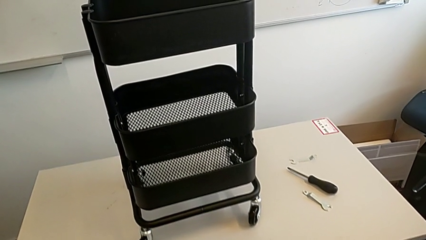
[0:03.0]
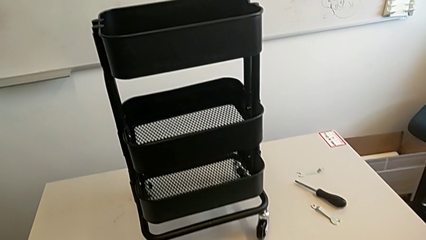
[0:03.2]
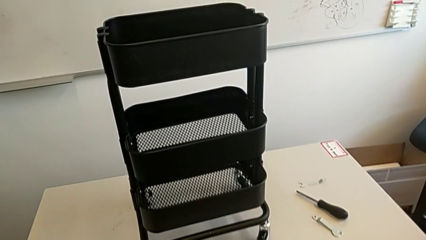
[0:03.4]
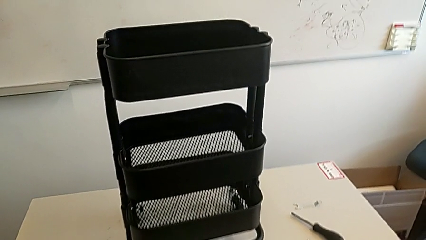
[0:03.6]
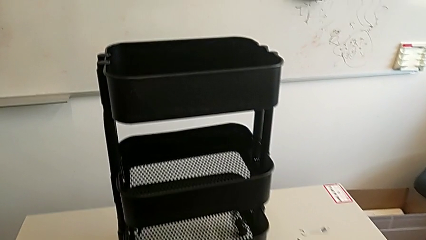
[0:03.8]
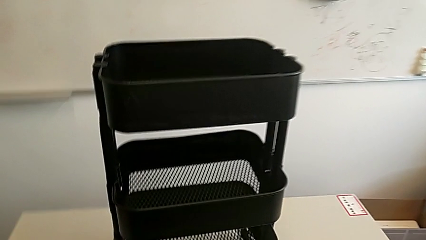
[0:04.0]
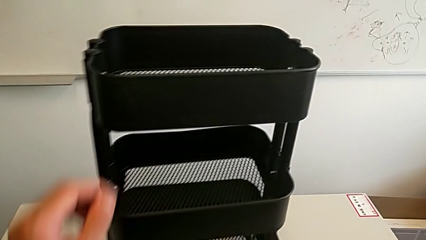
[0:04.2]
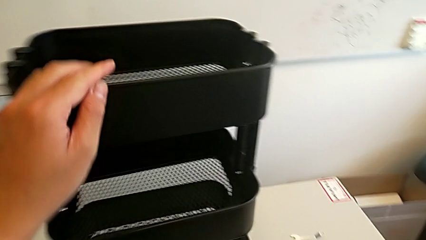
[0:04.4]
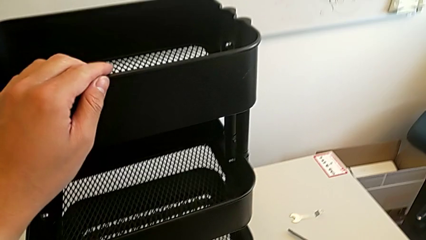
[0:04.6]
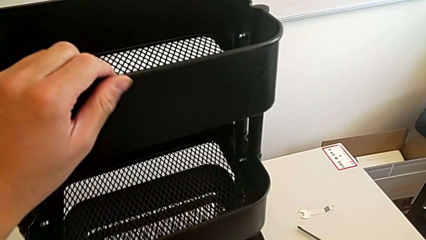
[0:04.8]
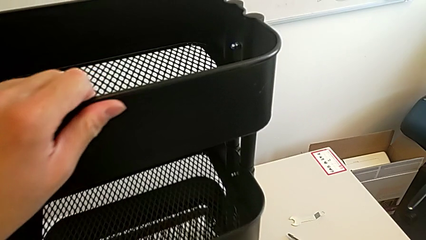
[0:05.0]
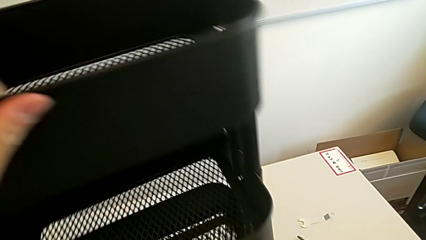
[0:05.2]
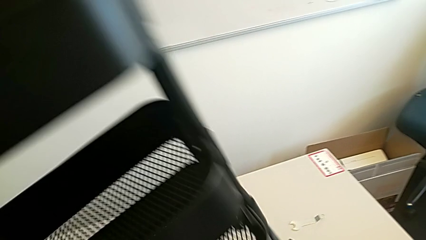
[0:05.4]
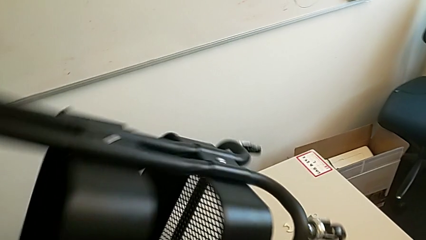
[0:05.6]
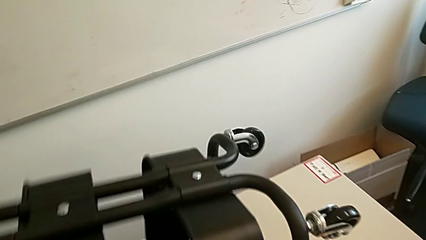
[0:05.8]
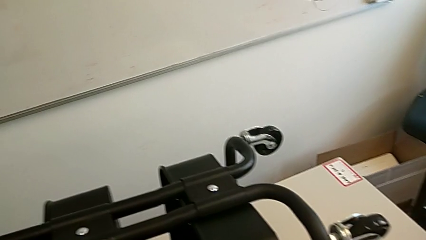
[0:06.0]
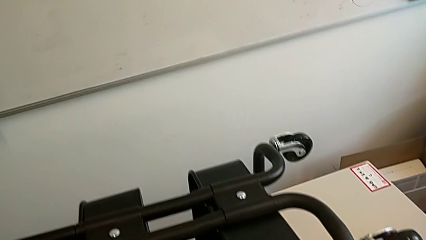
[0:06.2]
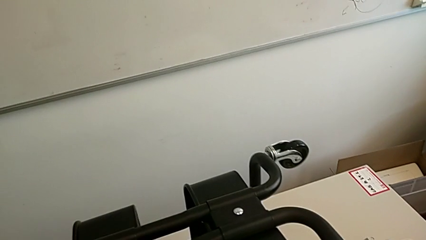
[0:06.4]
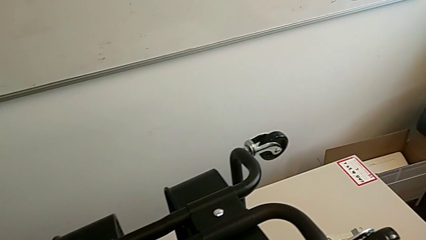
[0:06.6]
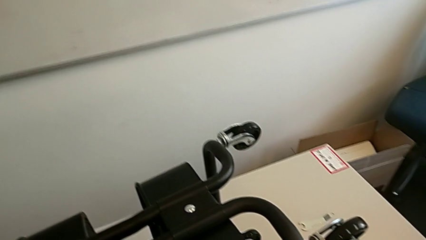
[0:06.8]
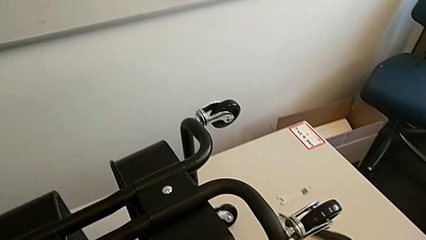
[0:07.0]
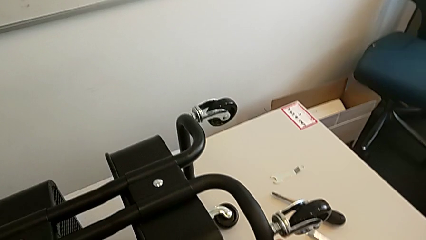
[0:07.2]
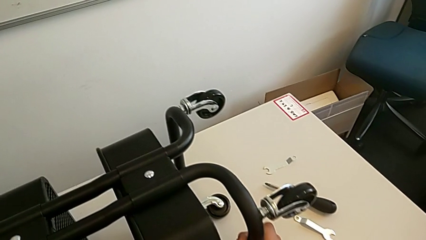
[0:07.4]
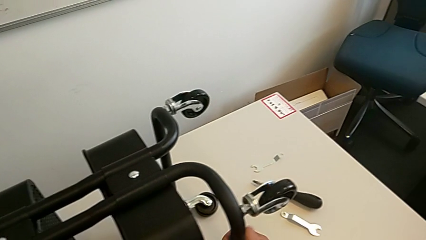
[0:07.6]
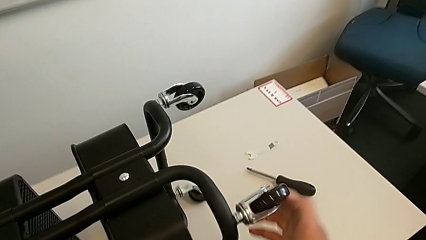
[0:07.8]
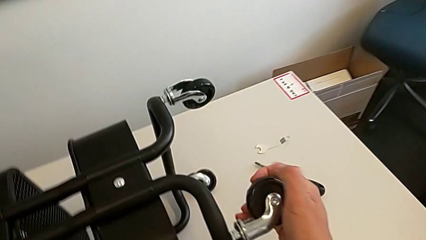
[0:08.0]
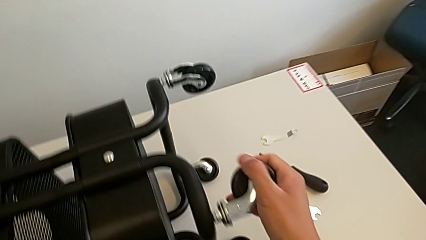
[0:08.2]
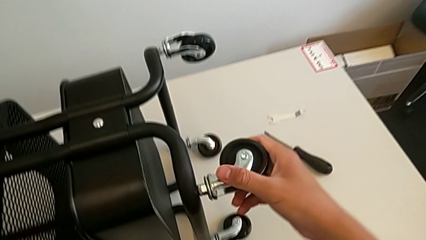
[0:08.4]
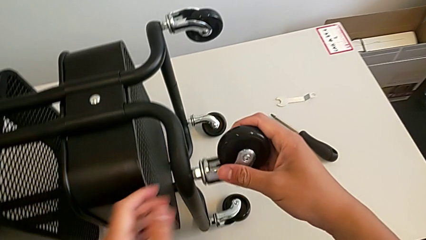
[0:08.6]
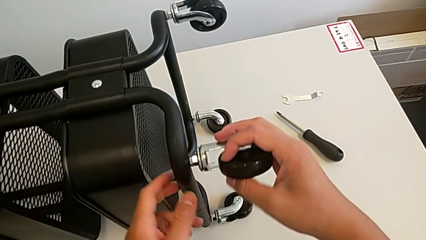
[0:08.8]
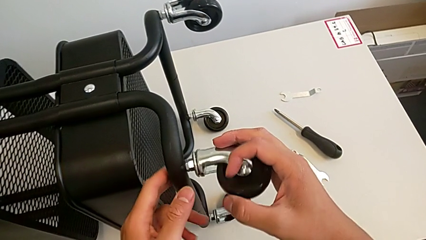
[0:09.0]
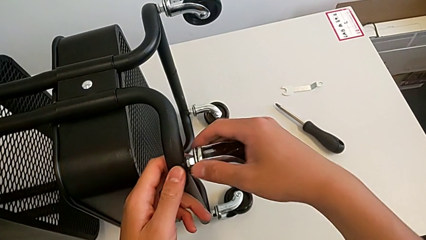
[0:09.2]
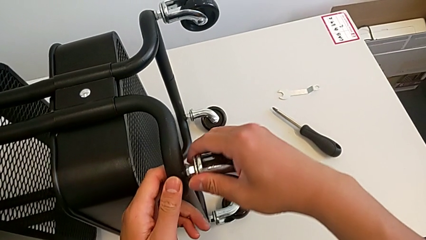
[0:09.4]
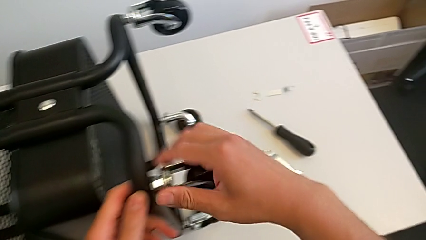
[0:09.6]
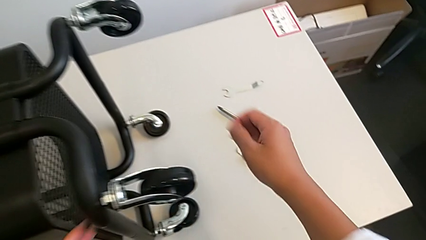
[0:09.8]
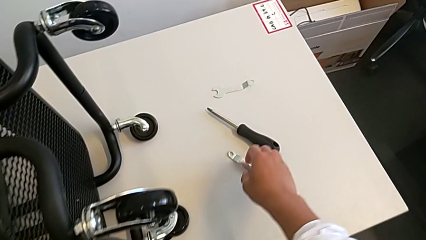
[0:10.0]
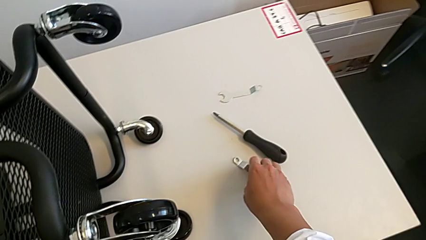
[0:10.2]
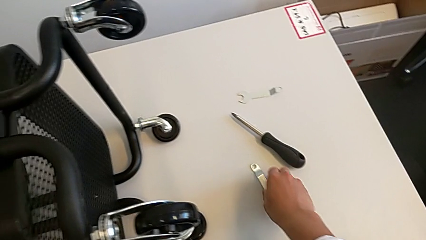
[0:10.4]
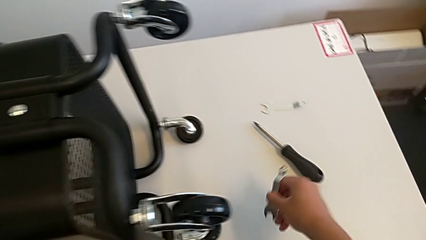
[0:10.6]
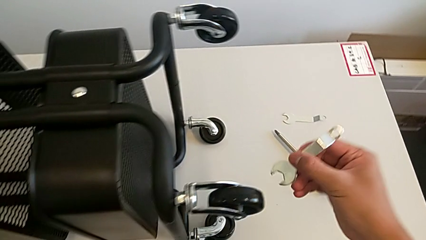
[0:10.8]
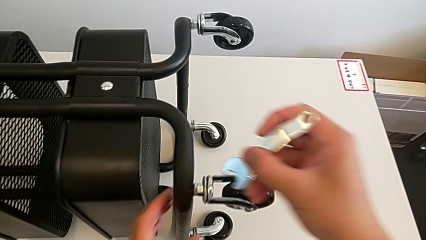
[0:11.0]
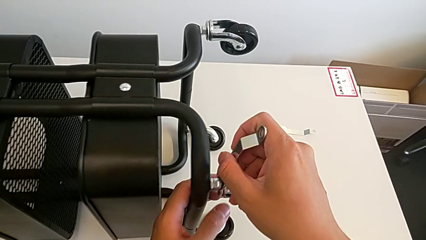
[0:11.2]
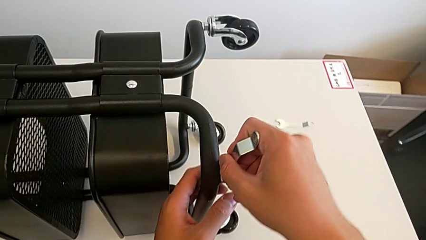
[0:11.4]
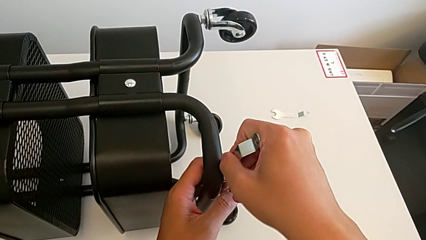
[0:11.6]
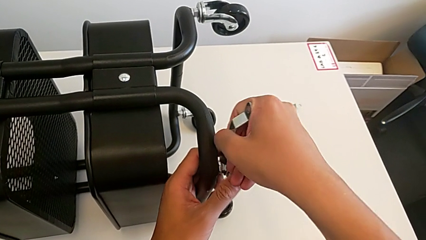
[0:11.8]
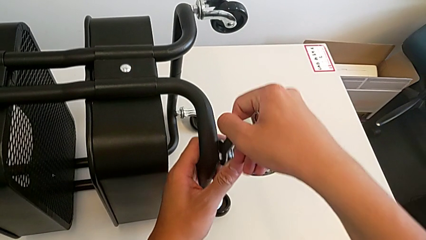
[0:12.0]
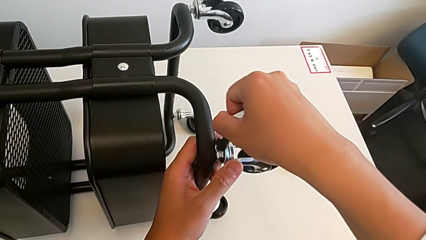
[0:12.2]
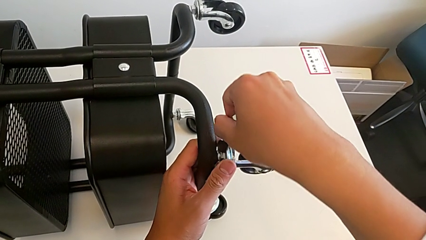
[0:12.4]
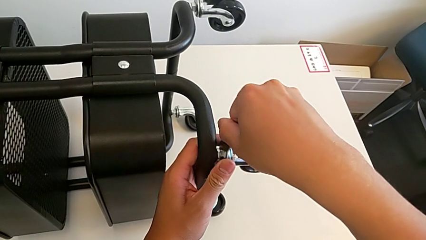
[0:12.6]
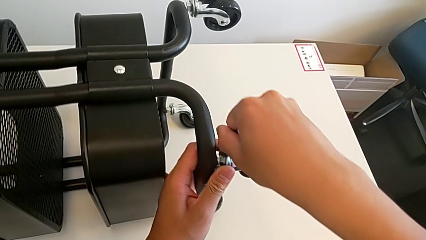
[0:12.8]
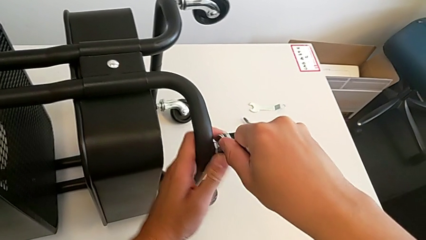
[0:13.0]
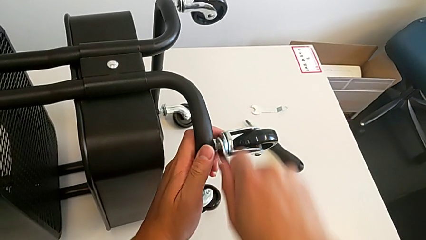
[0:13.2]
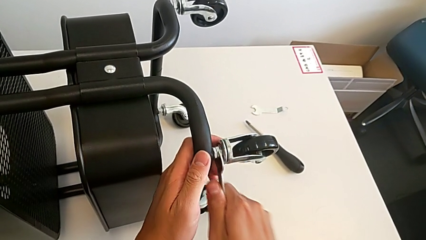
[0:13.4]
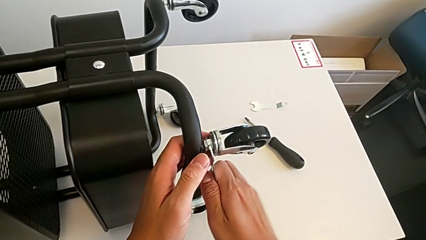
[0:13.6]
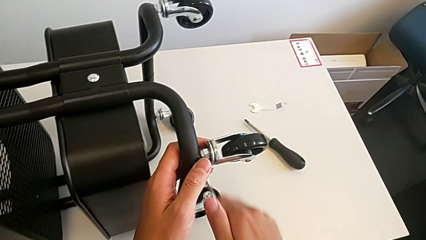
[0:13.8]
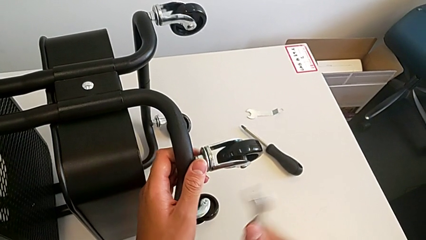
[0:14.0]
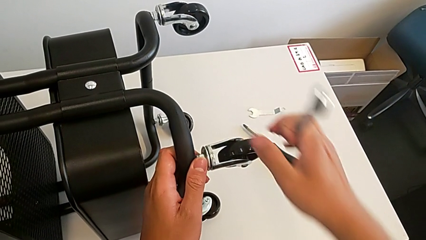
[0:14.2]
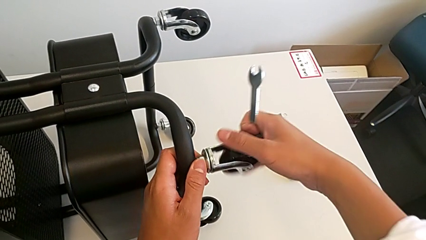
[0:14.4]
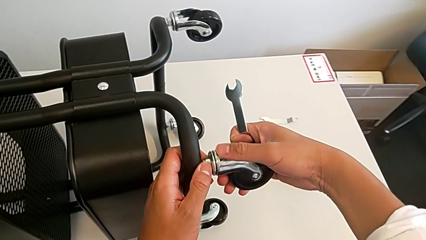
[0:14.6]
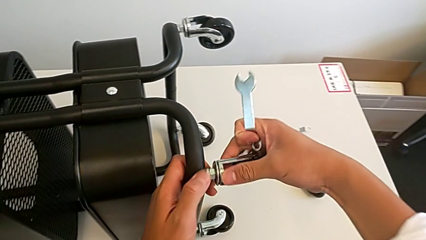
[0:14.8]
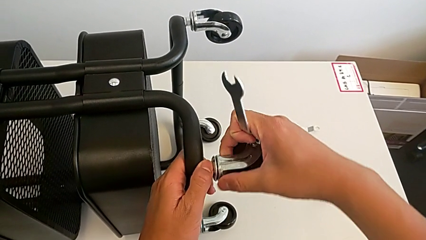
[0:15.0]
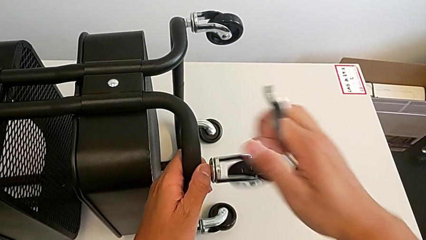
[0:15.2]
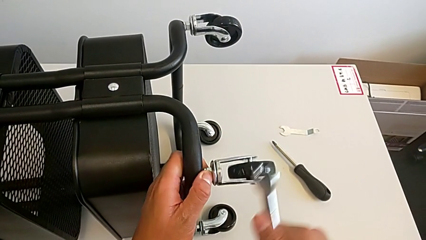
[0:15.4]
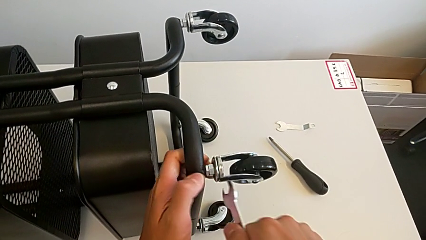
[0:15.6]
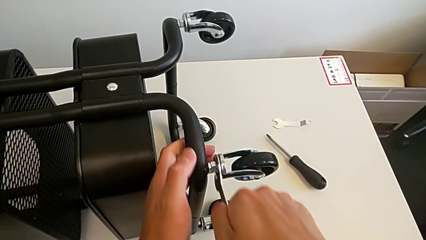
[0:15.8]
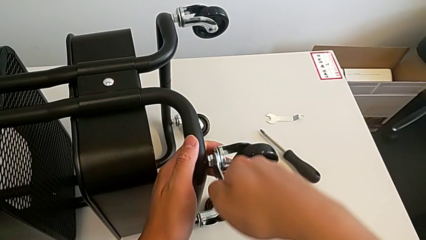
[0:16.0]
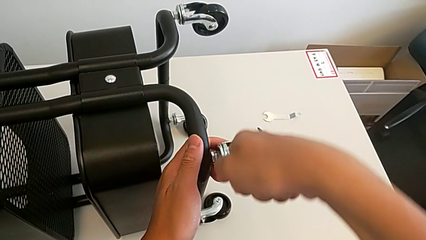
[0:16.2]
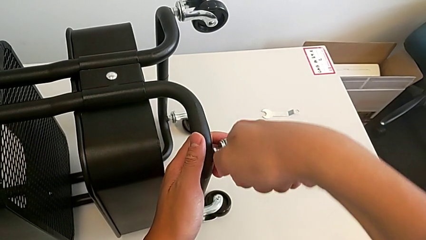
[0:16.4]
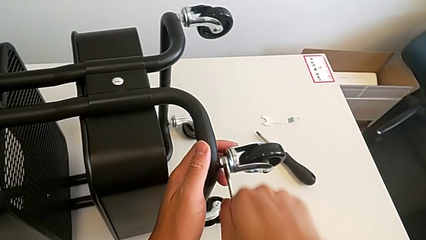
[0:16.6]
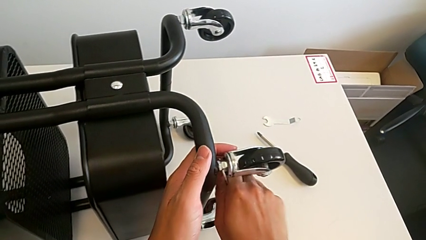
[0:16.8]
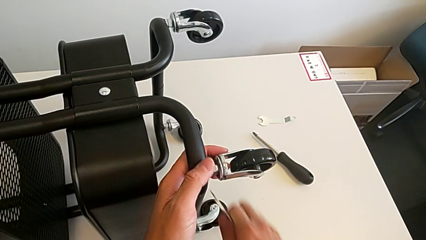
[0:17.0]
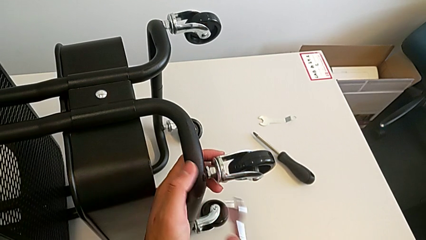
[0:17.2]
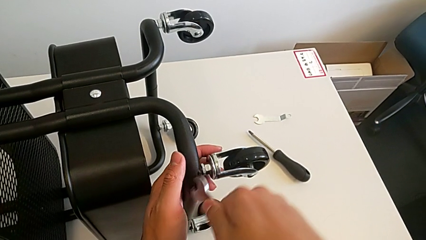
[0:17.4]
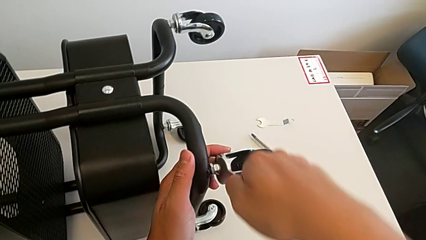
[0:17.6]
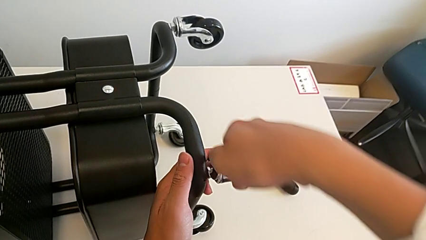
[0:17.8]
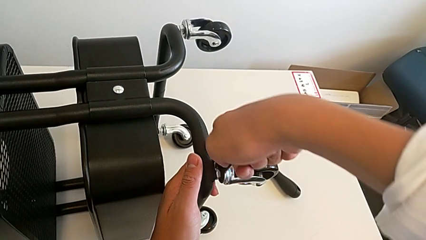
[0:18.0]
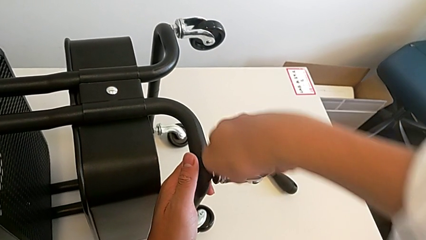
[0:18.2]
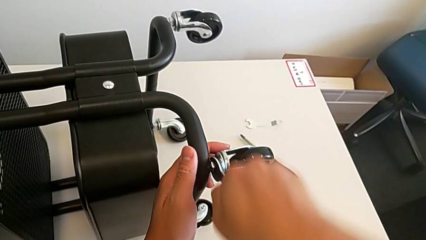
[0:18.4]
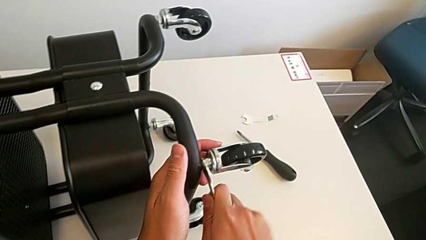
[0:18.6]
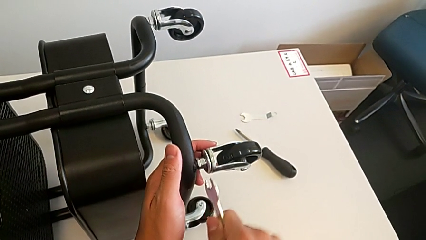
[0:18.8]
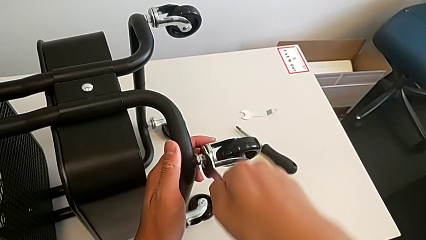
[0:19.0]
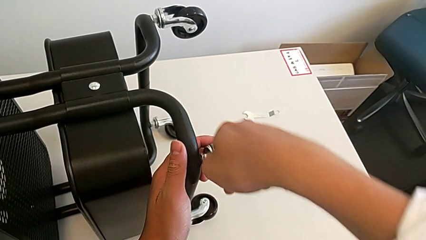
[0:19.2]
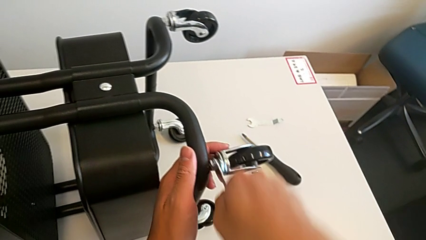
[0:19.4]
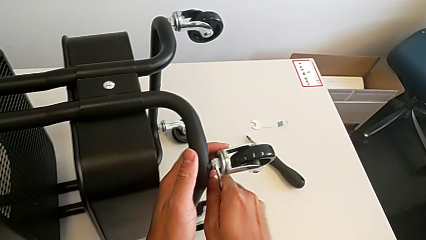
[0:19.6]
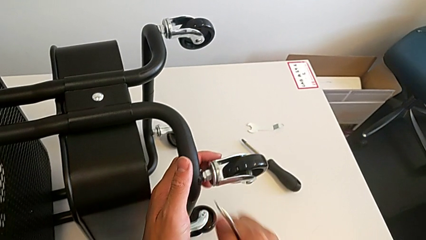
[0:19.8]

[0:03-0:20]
The camera wearer is unscrewing the first wheel of the rolling cart. They rotate the utility cart, unscrew the wheel, grab the hexagonal wrench, insert it, unscrew the wheel and withdraw the hexagonal wrench.
